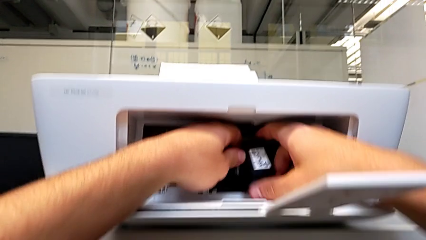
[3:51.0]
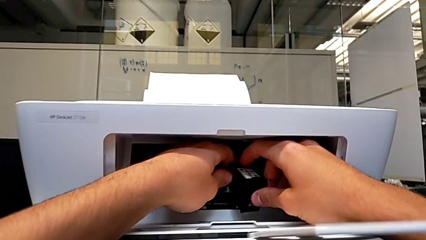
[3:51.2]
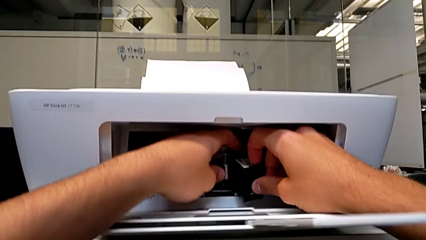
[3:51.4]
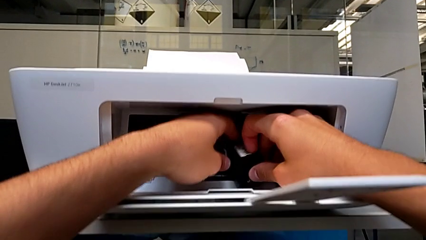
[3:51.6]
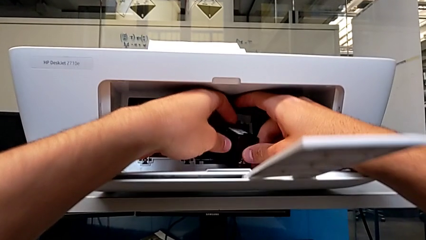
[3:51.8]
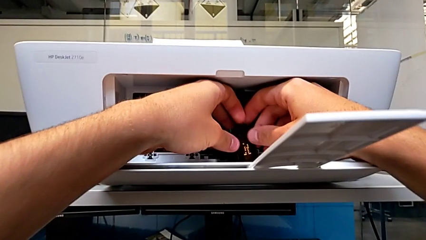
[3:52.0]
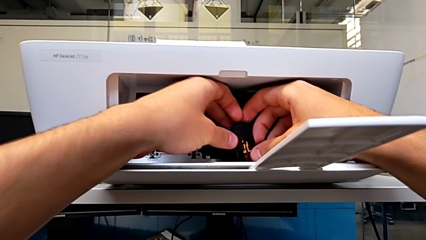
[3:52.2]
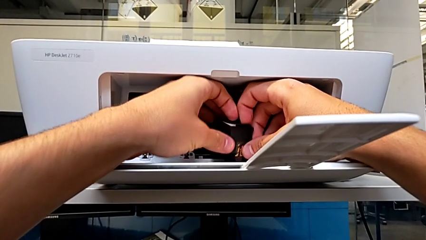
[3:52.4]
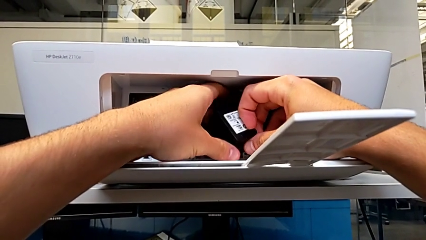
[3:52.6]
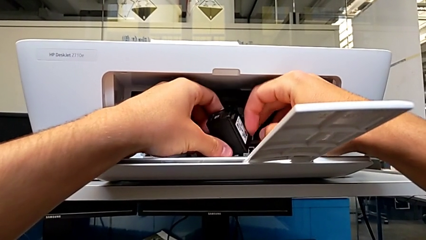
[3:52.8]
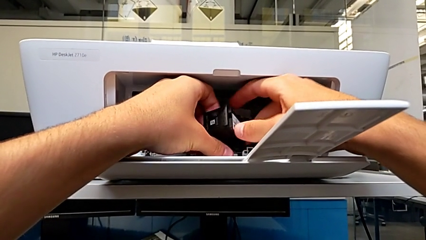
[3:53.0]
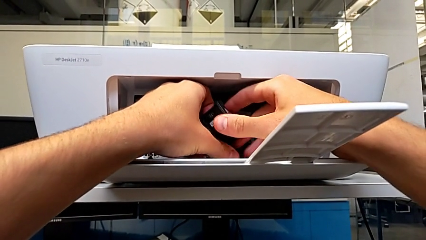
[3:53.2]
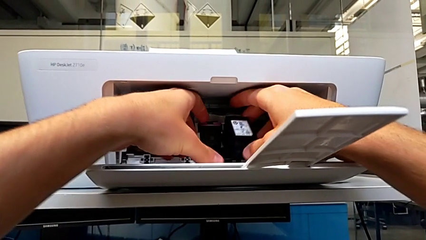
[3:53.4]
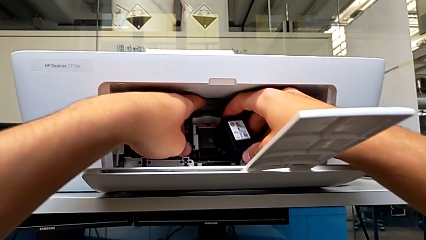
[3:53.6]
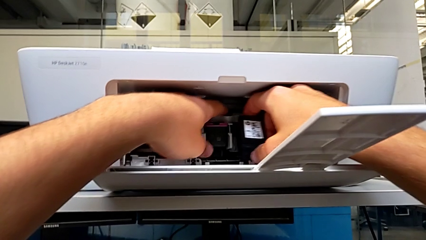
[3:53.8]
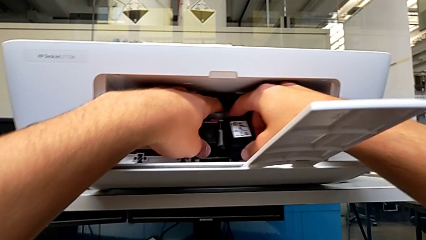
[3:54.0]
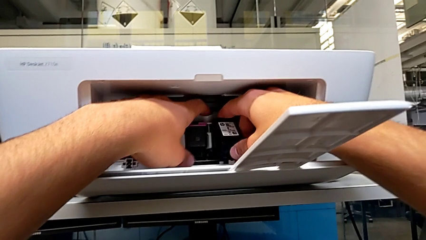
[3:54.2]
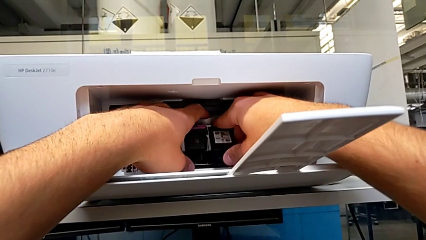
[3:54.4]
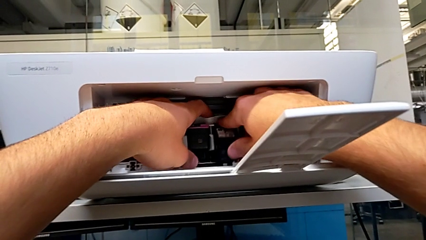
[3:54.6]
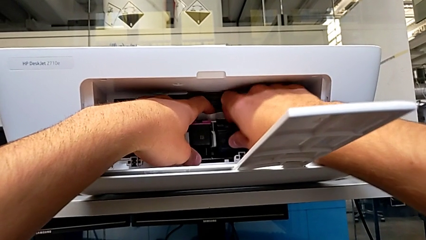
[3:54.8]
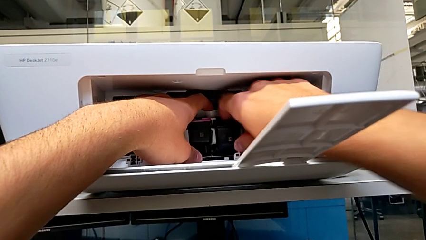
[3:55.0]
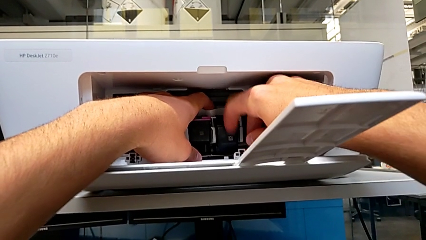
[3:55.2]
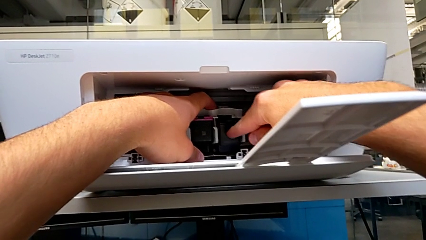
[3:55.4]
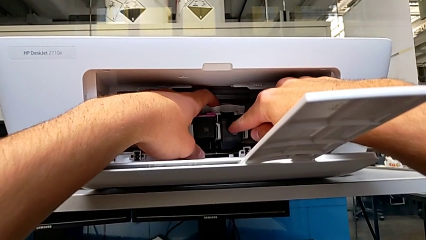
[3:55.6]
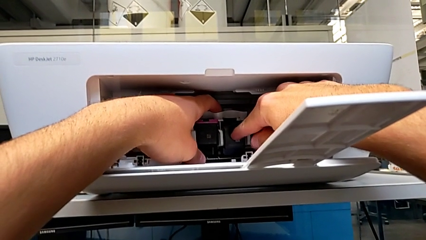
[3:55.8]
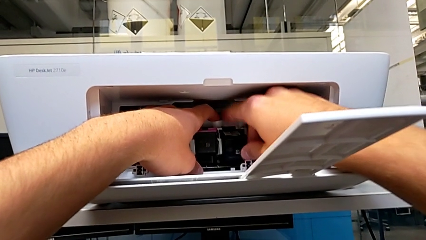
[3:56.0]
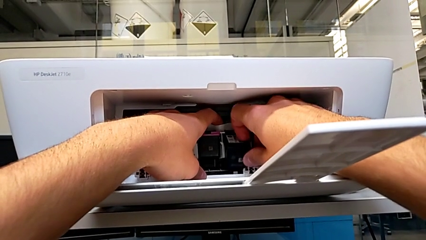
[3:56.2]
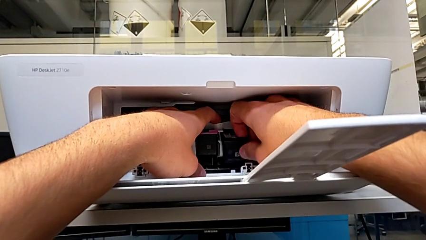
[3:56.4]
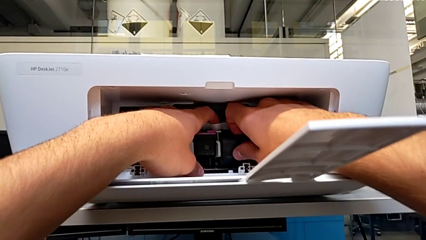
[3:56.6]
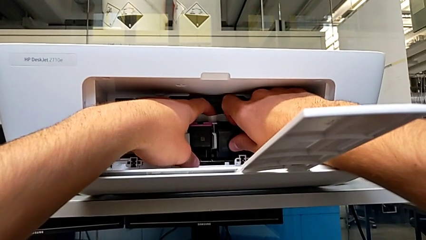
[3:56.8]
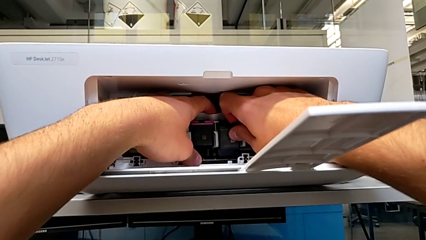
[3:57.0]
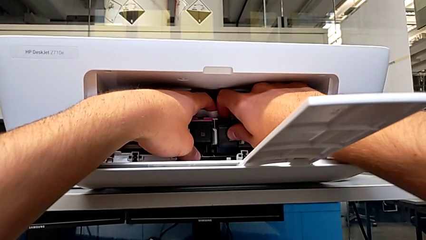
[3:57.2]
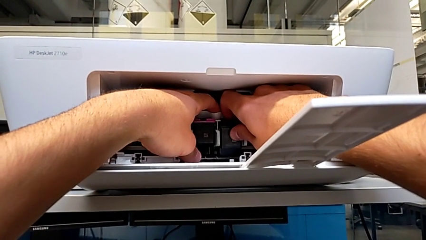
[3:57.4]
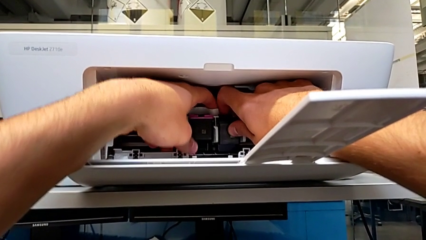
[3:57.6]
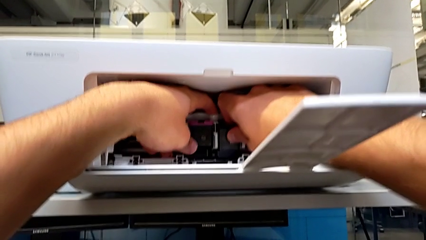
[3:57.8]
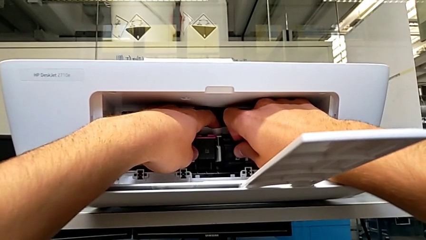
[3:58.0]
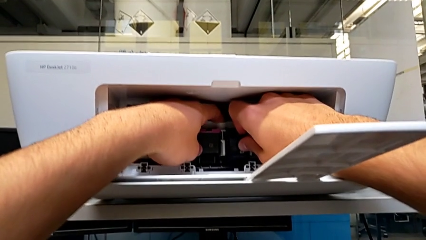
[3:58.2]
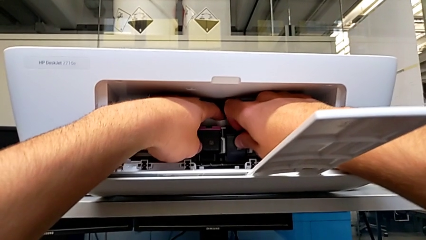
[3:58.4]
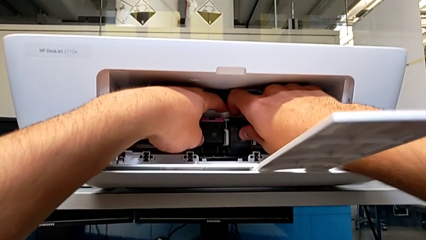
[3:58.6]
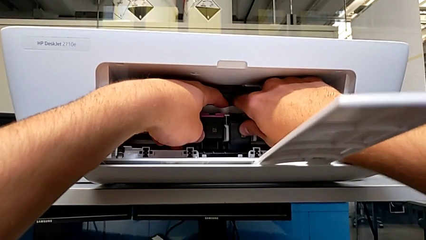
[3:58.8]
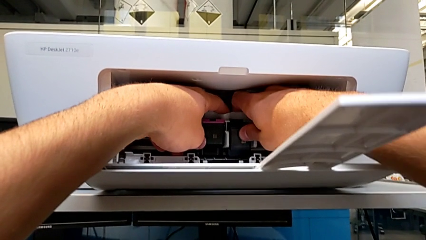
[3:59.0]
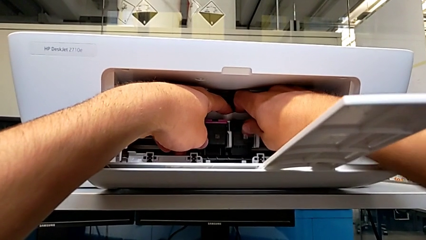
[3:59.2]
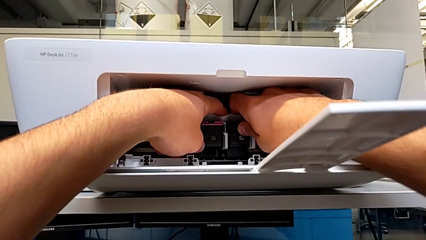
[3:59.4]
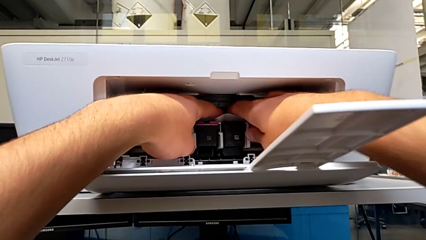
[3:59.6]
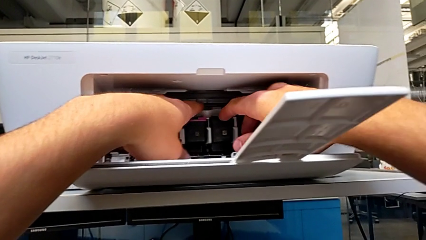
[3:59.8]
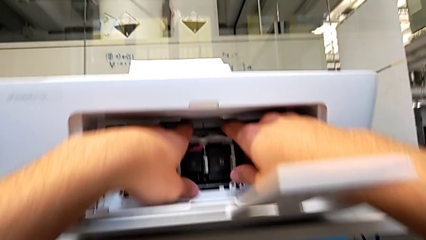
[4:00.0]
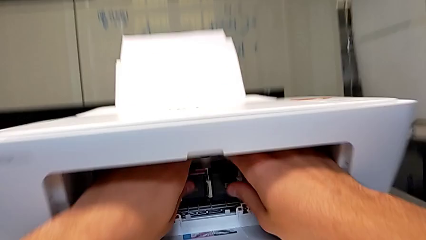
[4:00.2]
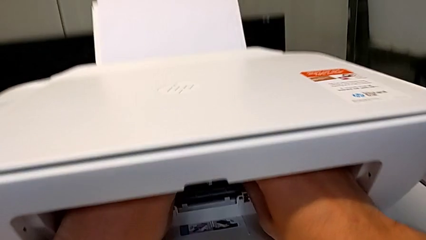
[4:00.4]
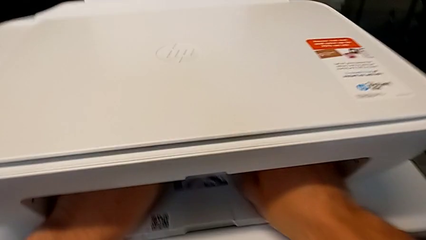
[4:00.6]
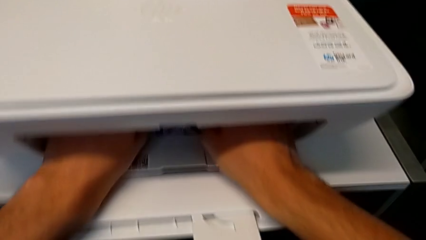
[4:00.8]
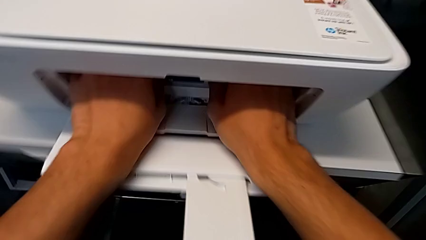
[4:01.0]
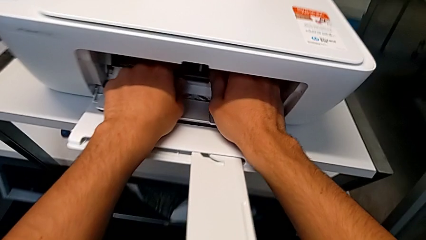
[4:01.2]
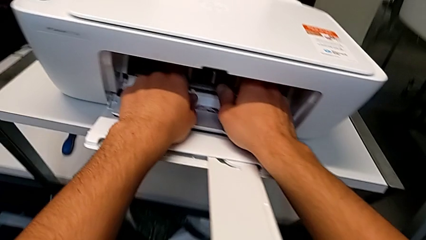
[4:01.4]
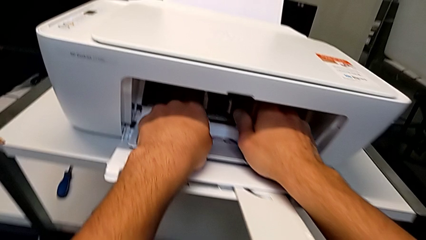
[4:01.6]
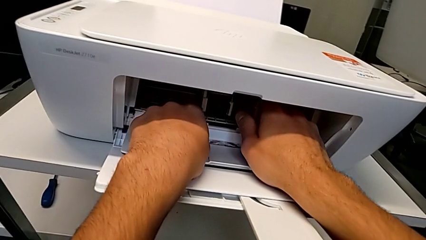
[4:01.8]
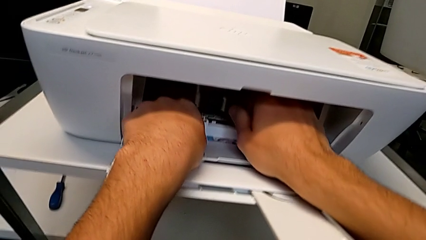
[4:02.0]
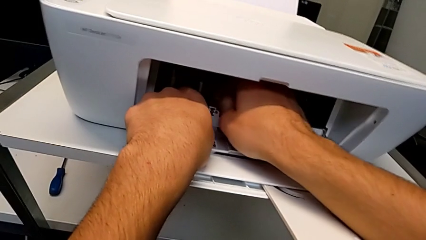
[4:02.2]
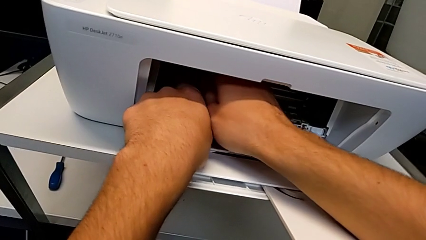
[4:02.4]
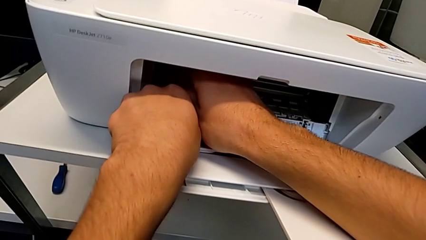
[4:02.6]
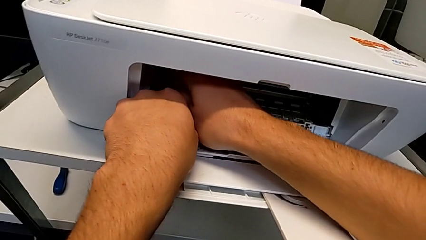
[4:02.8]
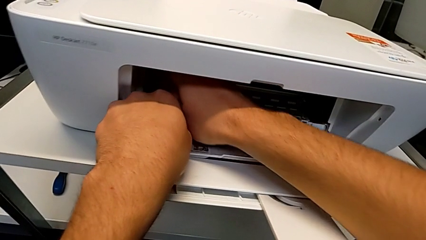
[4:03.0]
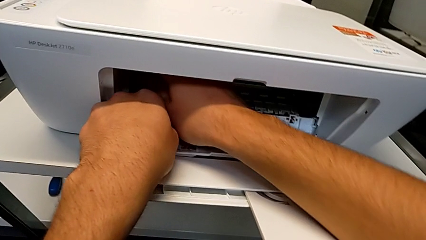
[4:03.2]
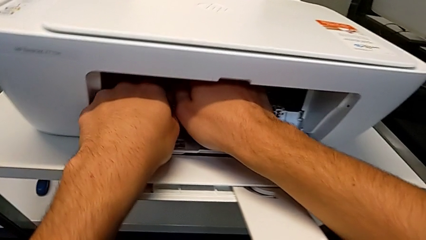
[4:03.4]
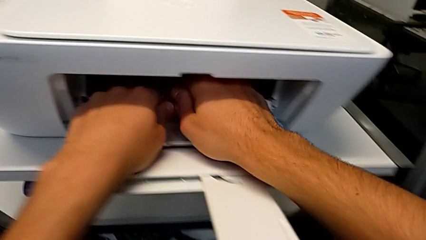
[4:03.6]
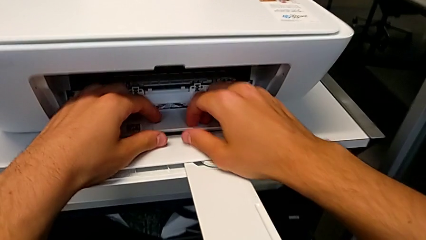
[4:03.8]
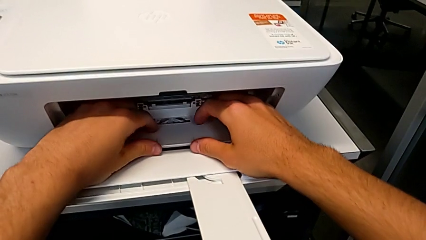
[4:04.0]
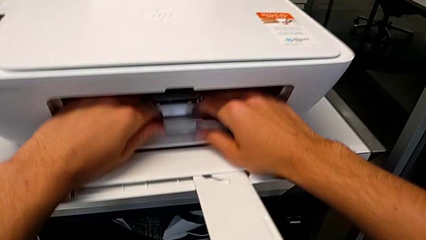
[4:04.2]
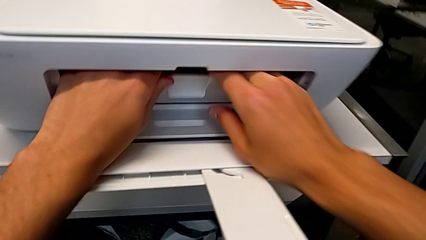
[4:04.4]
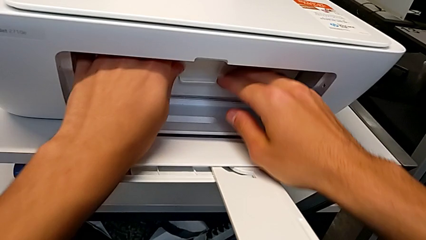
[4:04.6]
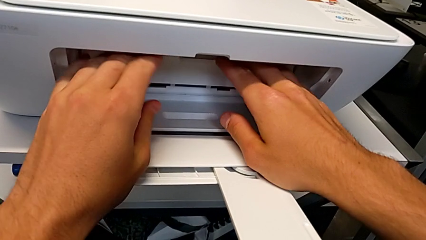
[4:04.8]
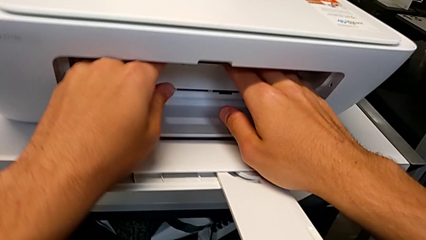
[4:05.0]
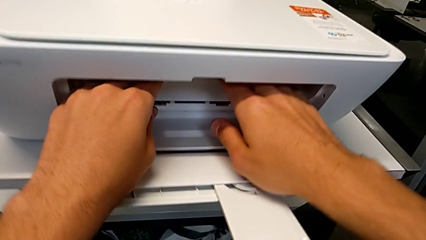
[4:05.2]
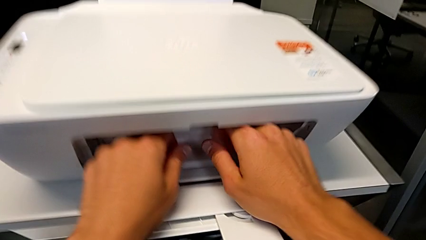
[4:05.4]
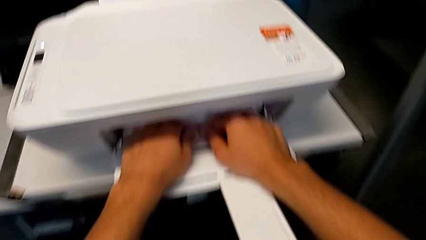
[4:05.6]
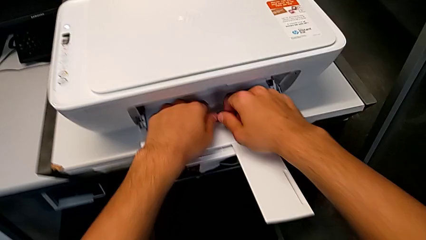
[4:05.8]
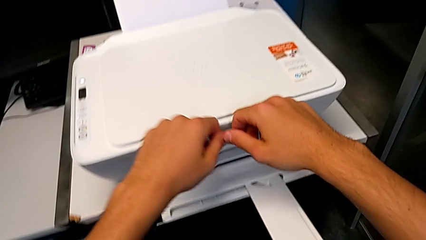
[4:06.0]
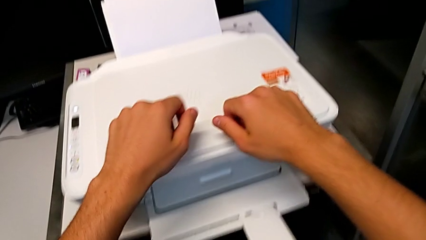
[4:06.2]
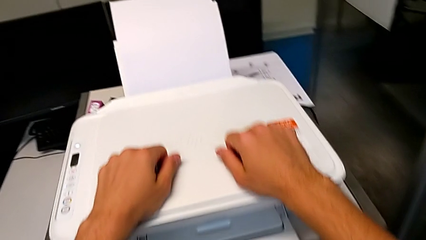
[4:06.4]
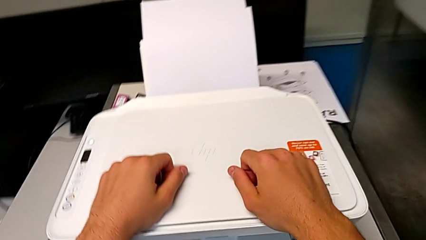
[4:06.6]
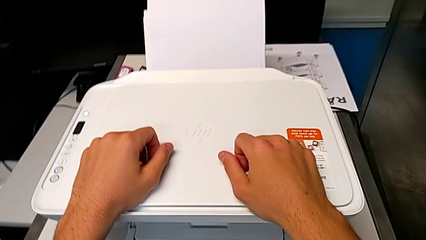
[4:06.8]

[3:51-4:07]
The camera wearer is testing the printer. They align the black ink cartridge, insert it, slide the ink cartridge and close the cartridge gate.
